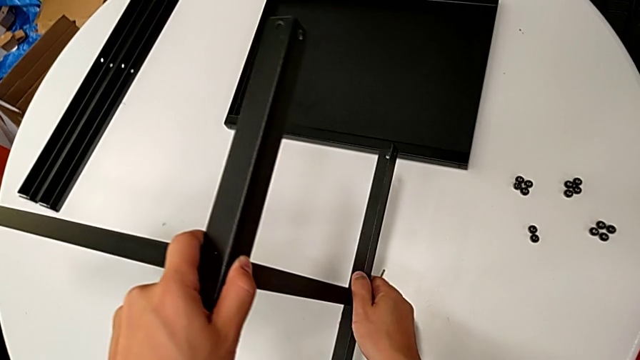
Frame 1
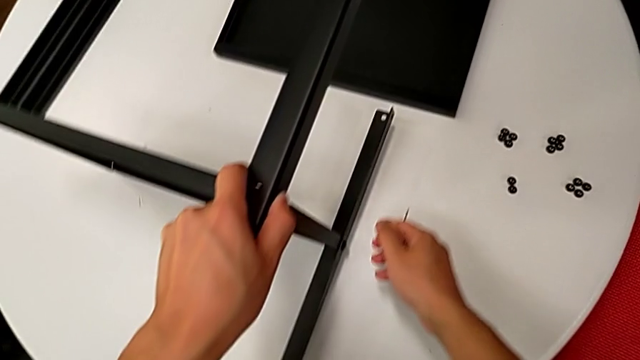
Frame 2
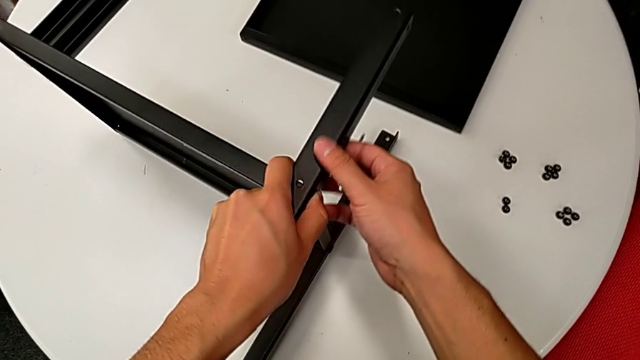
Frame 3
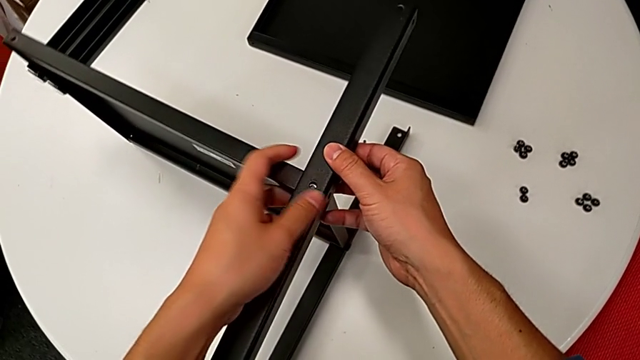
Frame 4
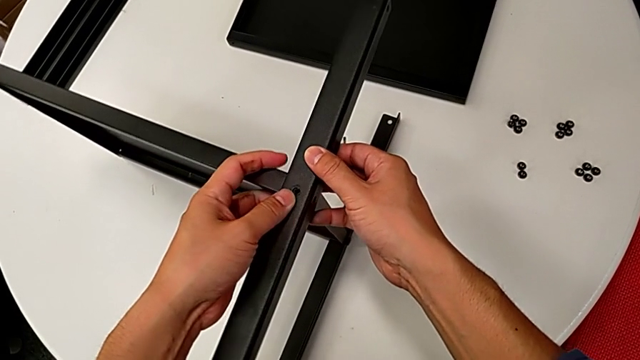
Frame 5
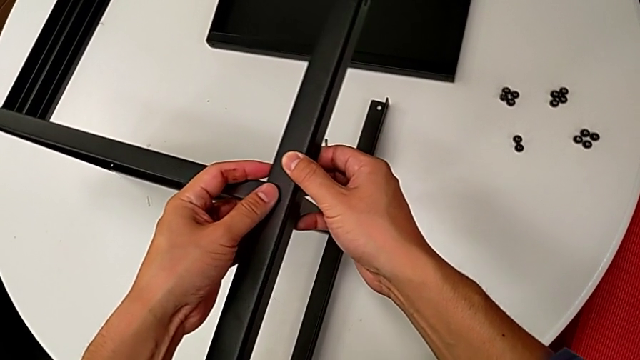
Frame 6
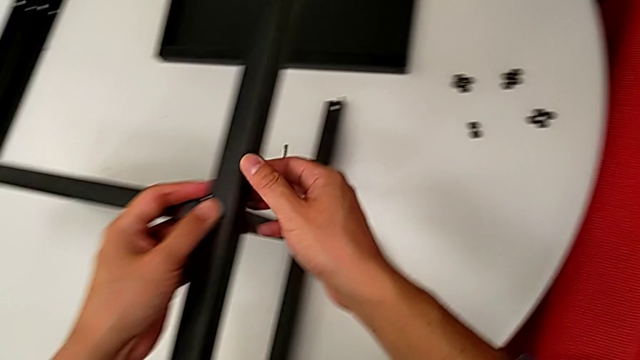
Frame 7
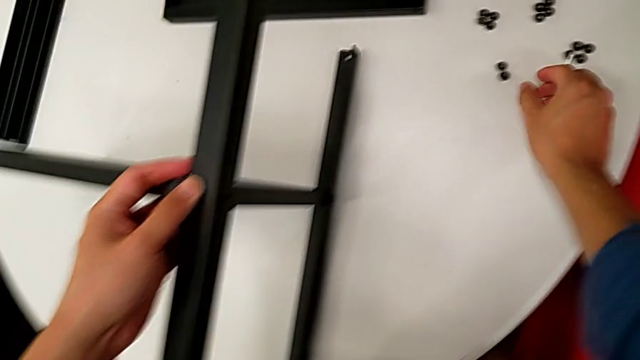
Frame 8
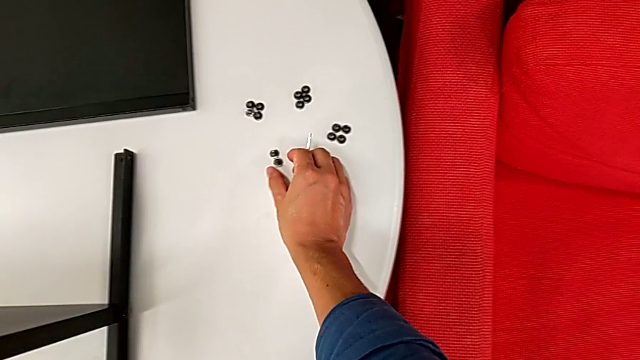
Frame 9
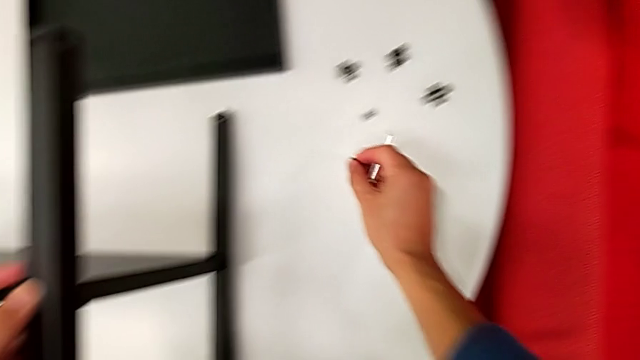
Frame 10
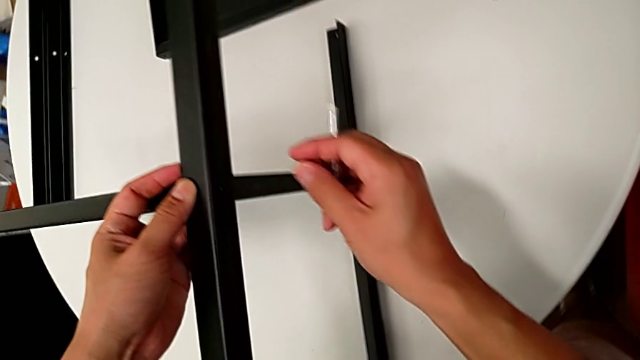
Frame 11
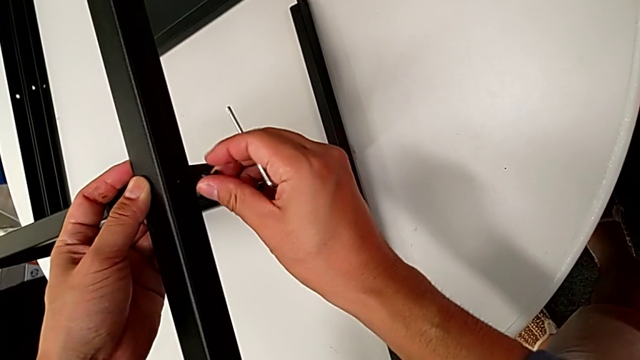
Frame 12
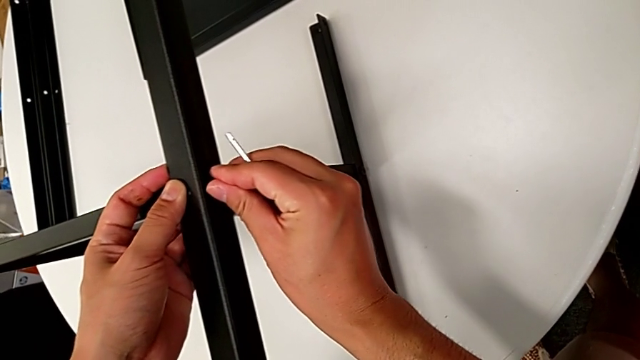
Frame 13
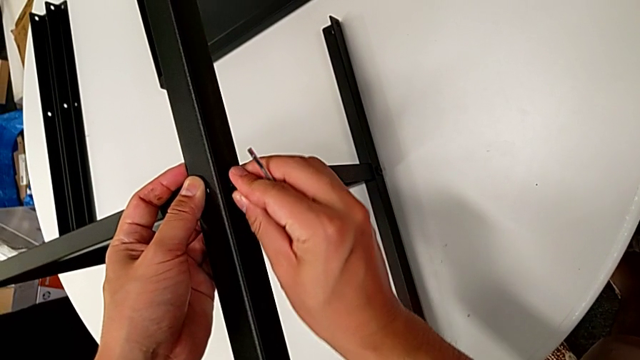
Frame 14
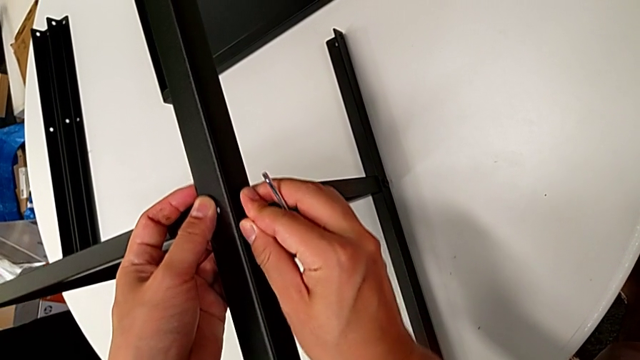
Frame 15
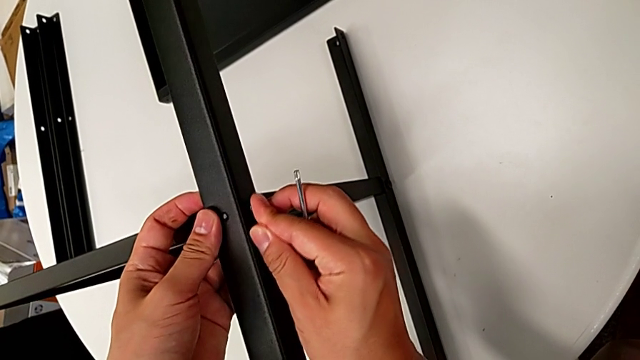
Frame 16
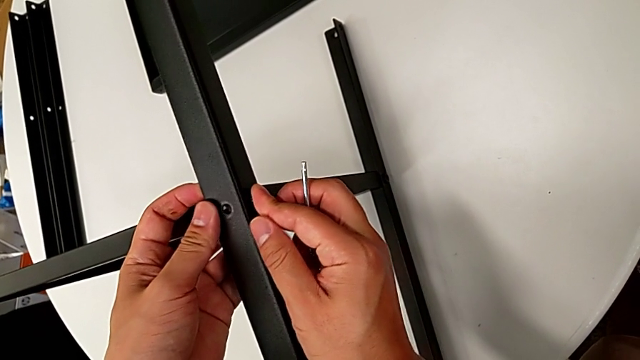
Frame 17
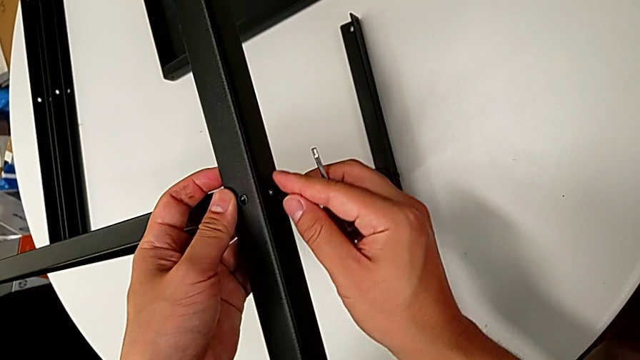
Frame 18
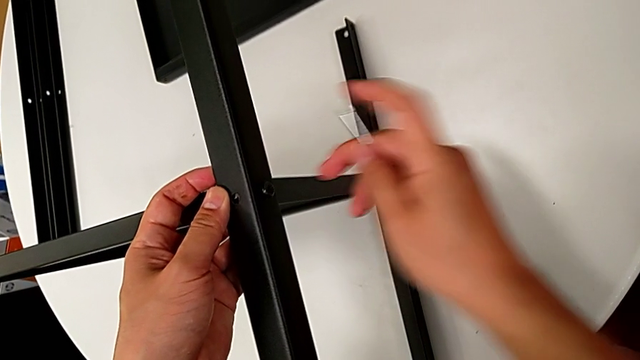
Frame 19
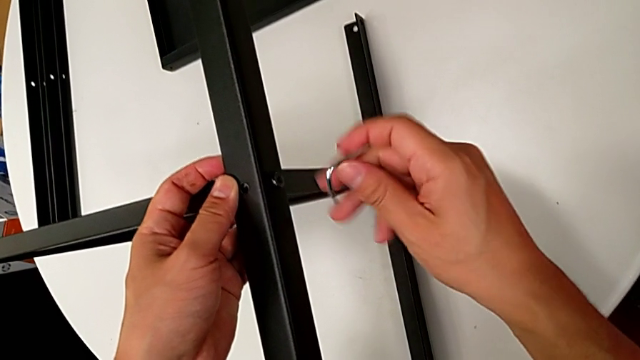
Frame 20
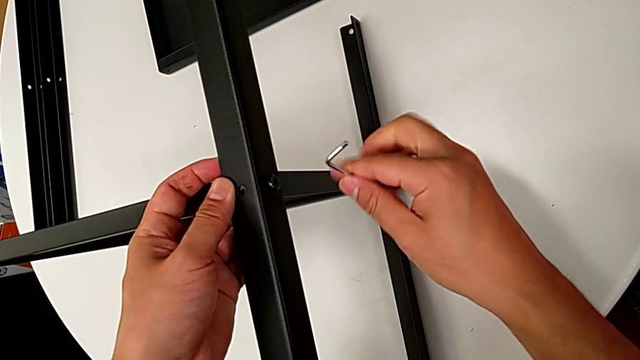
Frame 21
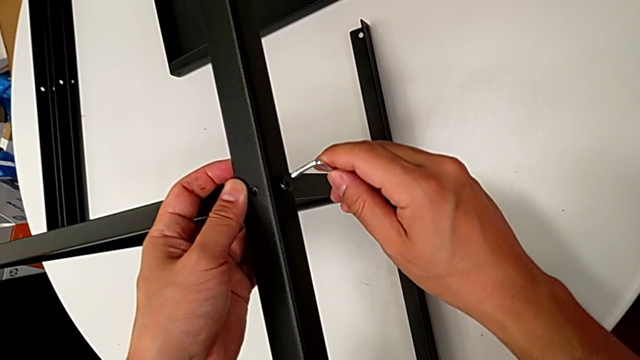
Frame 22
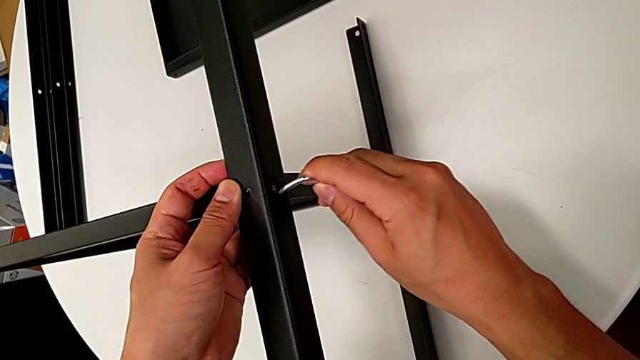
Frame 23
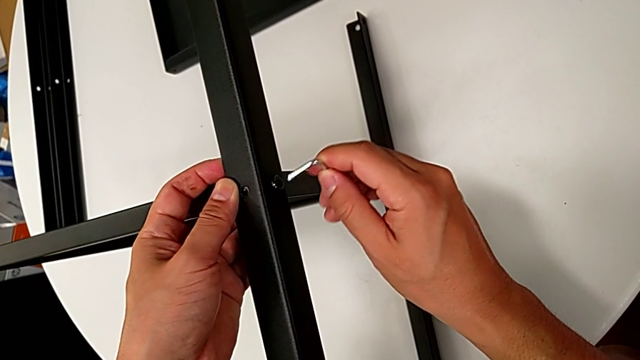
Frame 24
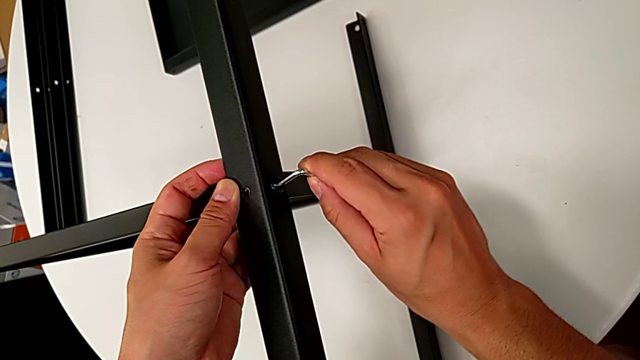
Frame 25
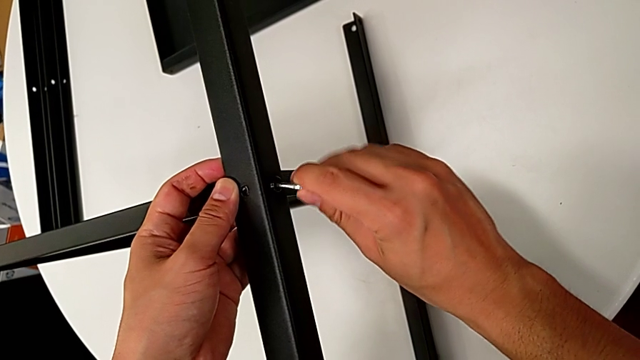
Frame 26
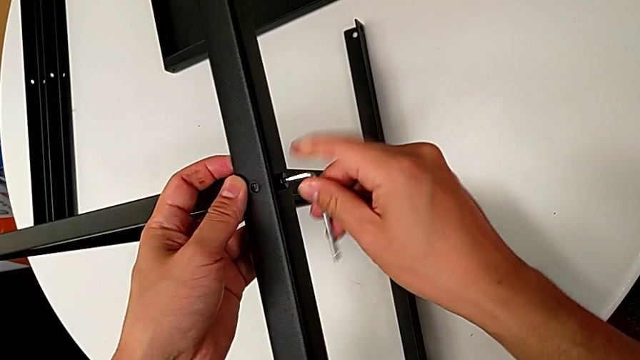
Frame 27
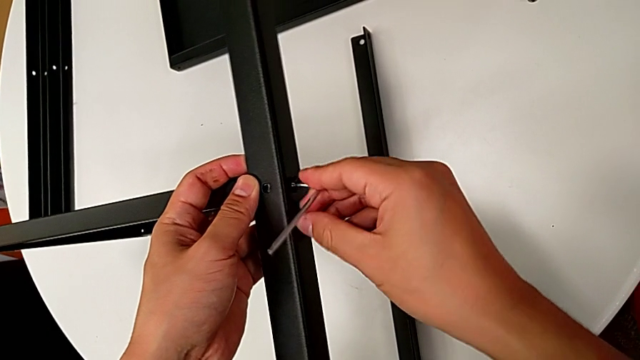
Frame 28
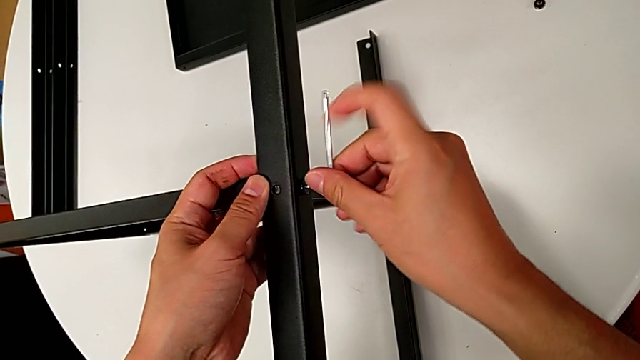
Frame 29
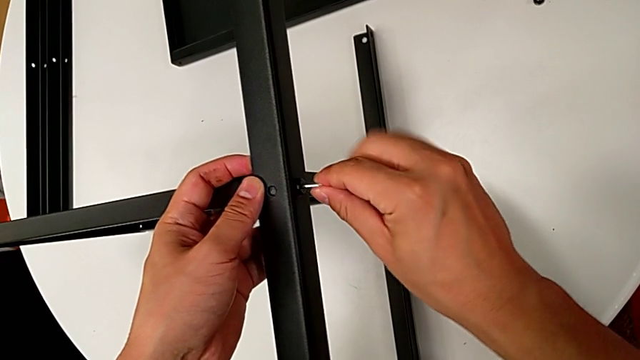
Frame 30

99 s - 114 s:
The camera wearer is assembling the first leg on the bottom tray. They place the nightstand, align the second leg, grab the hex socket head, lift it and insert it. They insert the Allen wrench and rotate it.

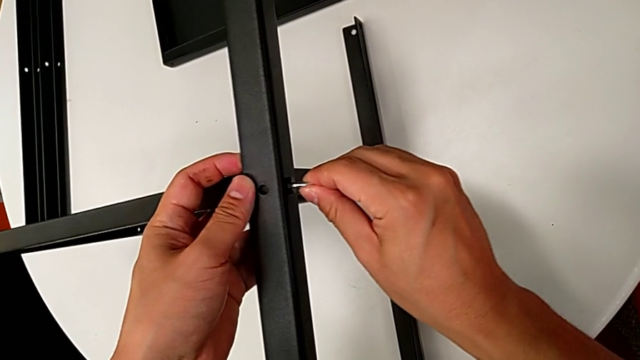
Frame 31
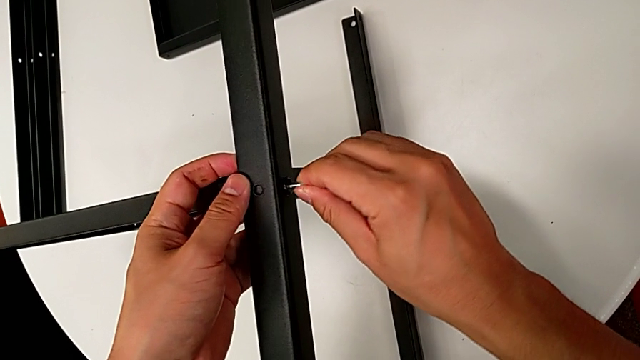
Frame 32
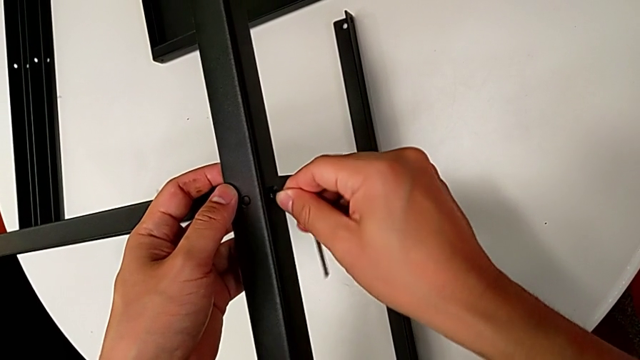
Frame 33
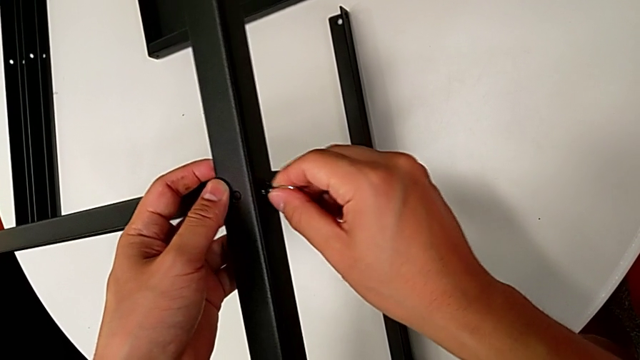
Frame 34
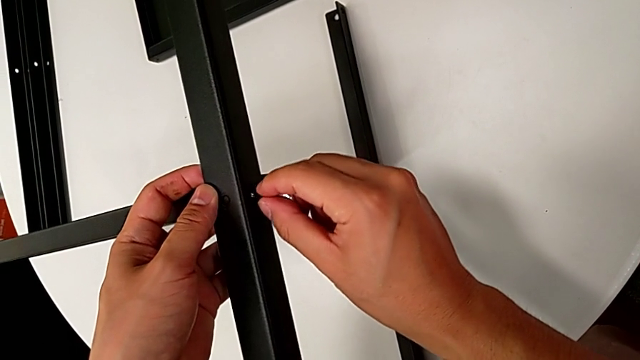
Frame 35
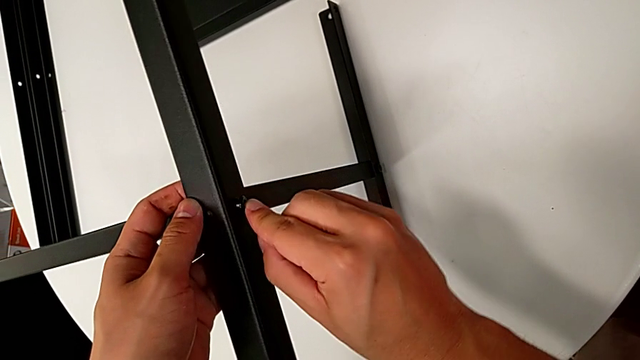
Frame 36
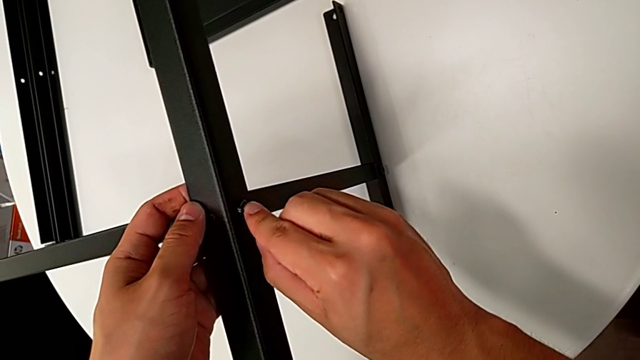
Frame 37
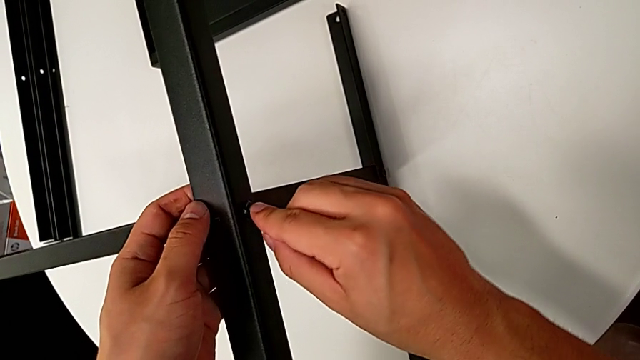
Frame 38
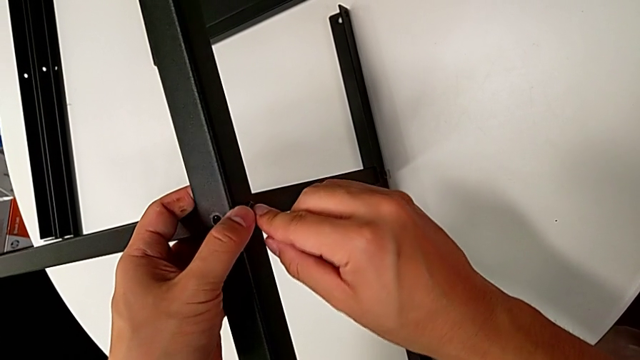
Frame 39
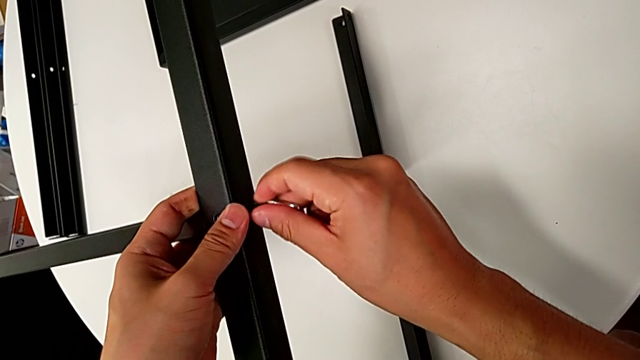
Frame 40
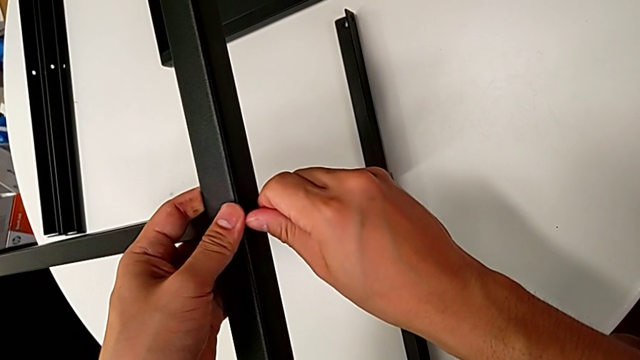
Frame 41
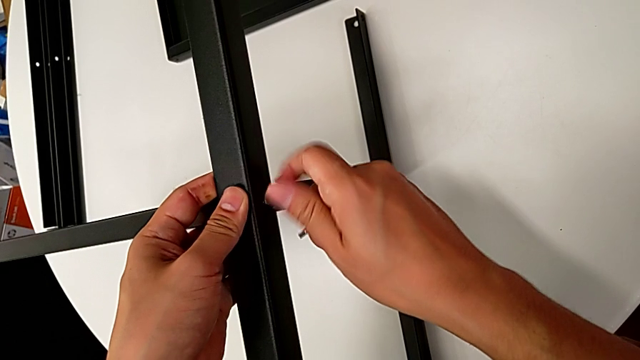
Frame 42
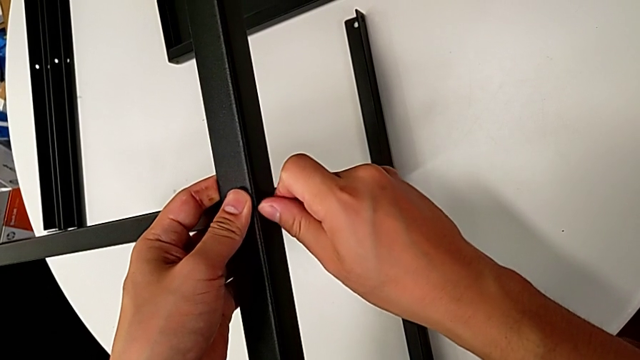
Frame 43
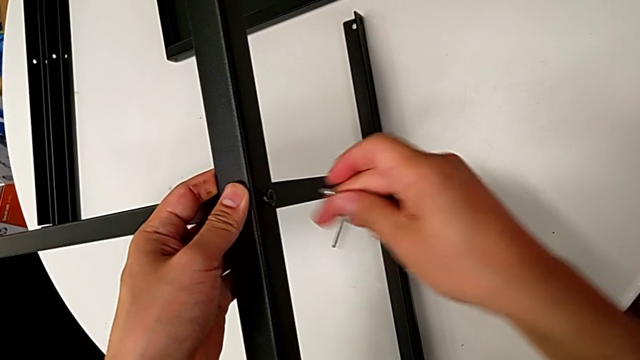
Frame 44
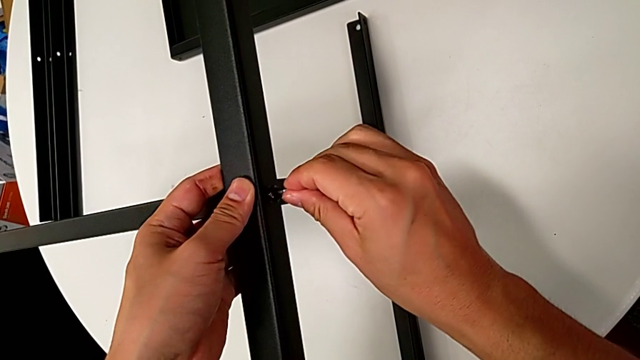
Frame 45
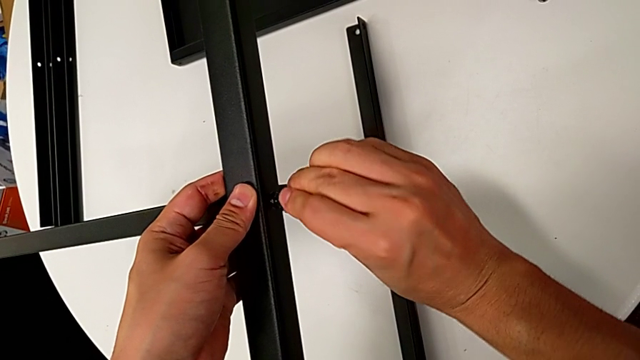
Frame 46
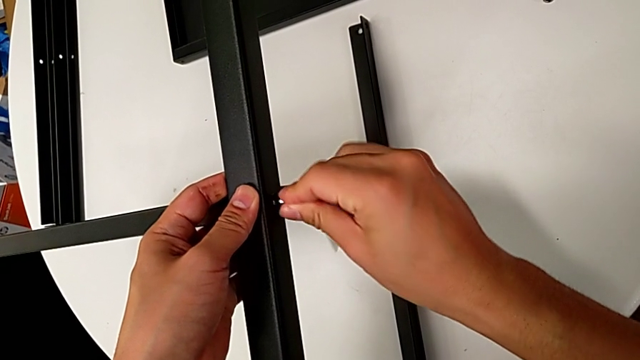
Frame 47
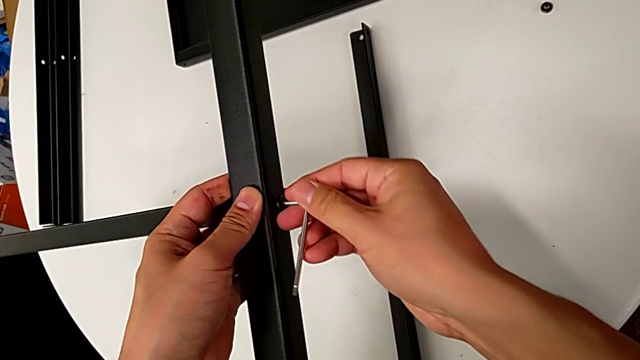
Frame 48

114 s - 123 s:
The camera wearer is assembling the first leg on the bottom tray. They rotate the Allen wrench, withdraw it, screw the hex socket head and insert the Allen wrench.
